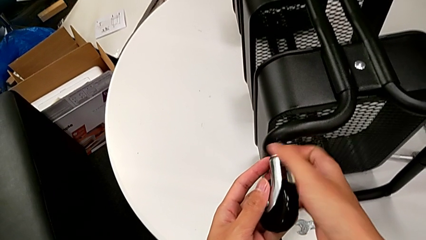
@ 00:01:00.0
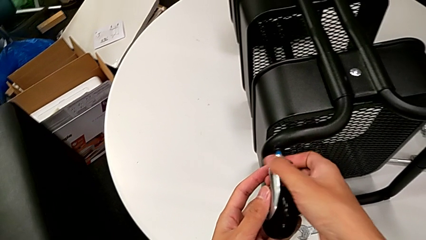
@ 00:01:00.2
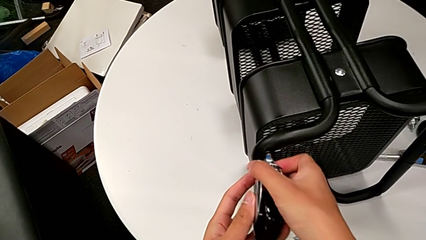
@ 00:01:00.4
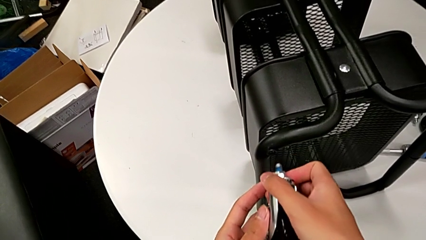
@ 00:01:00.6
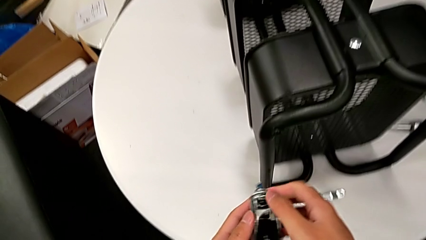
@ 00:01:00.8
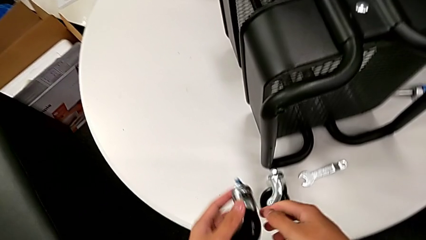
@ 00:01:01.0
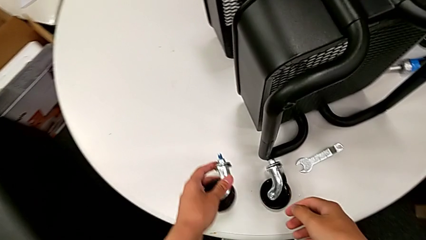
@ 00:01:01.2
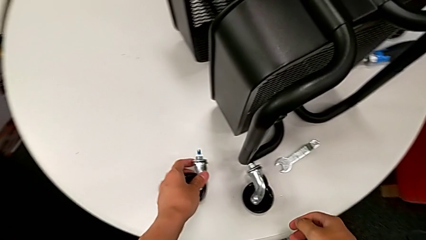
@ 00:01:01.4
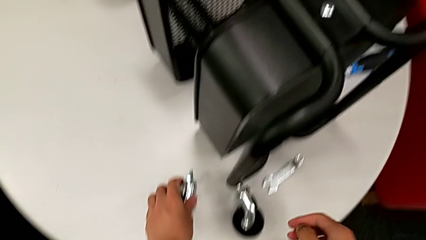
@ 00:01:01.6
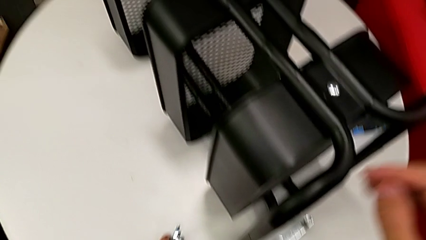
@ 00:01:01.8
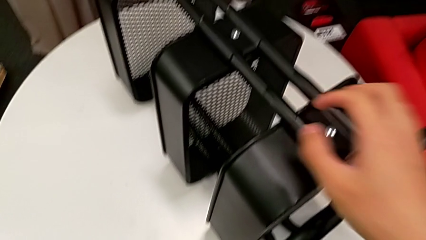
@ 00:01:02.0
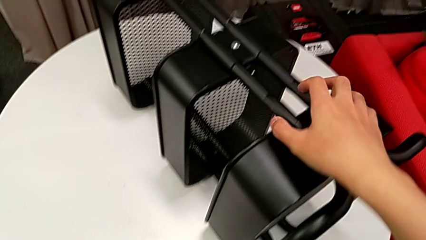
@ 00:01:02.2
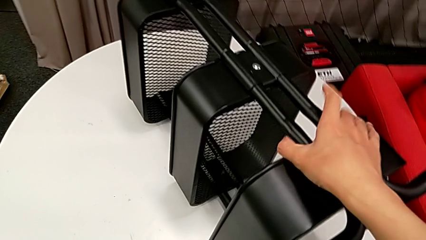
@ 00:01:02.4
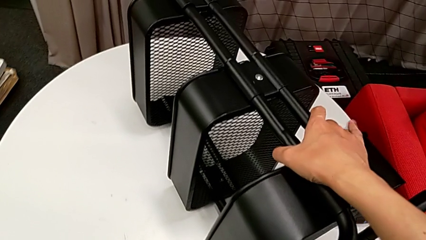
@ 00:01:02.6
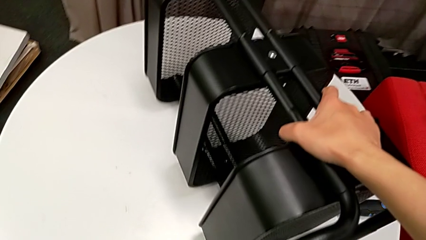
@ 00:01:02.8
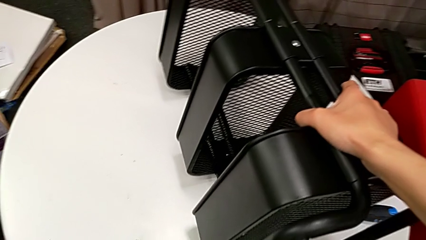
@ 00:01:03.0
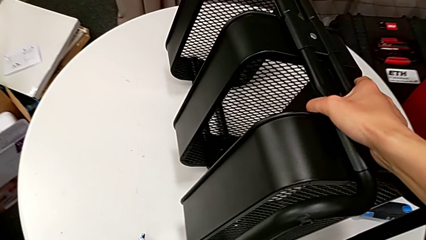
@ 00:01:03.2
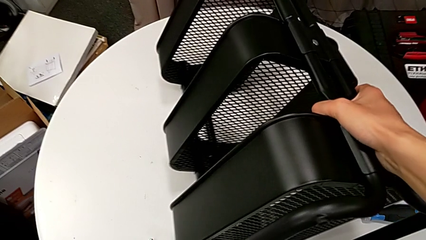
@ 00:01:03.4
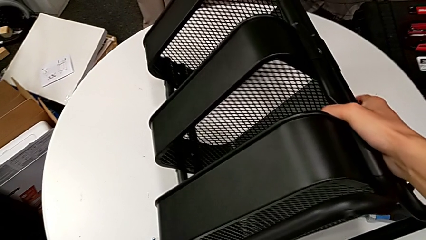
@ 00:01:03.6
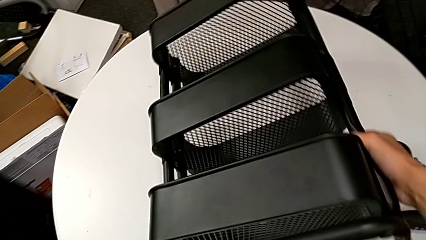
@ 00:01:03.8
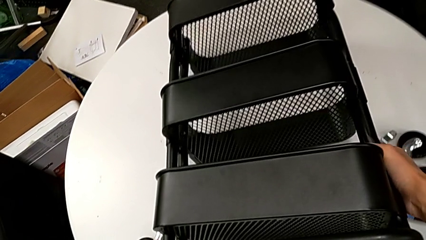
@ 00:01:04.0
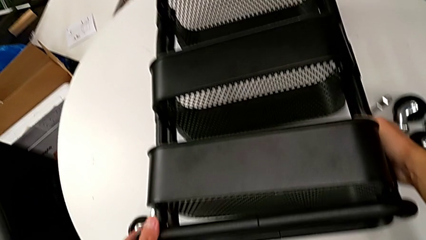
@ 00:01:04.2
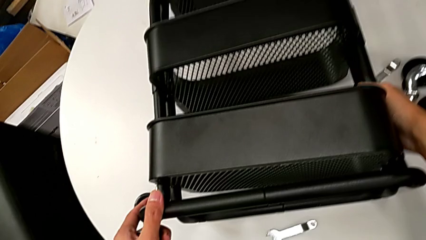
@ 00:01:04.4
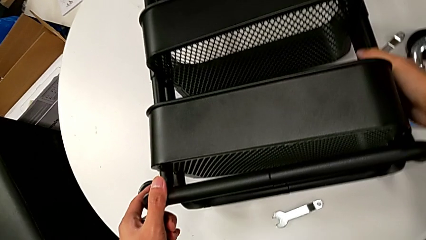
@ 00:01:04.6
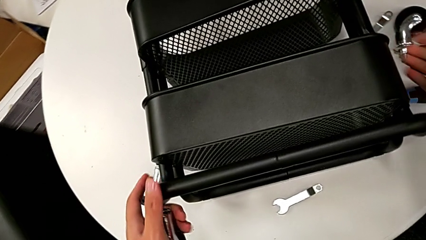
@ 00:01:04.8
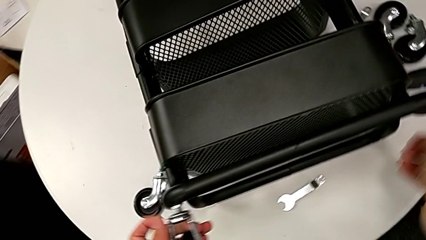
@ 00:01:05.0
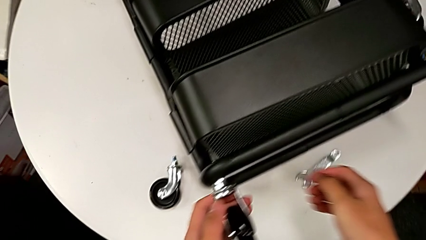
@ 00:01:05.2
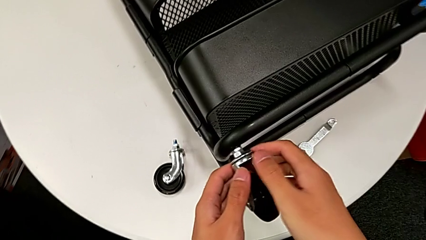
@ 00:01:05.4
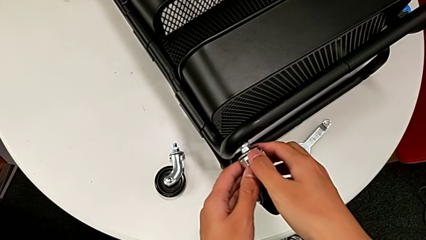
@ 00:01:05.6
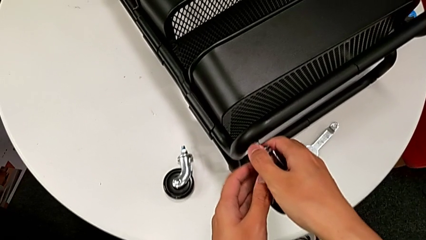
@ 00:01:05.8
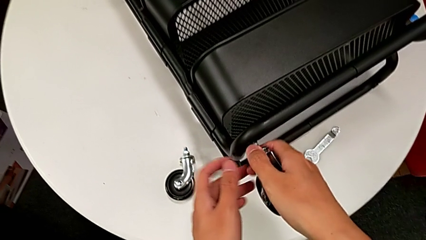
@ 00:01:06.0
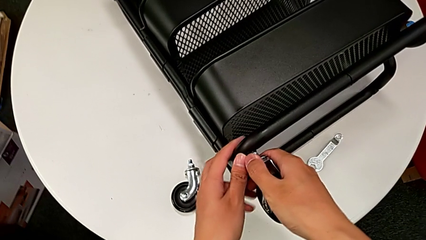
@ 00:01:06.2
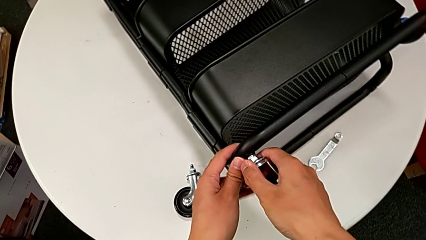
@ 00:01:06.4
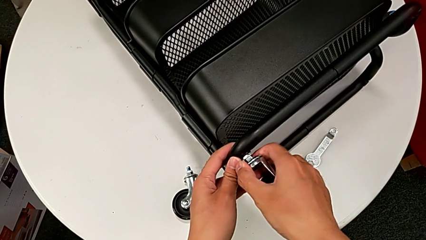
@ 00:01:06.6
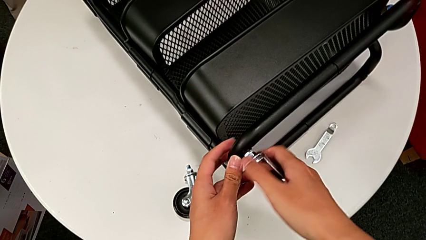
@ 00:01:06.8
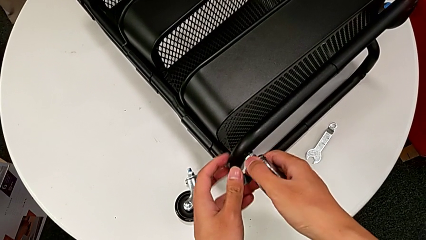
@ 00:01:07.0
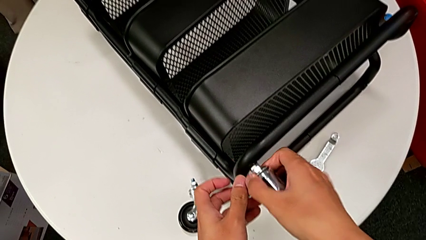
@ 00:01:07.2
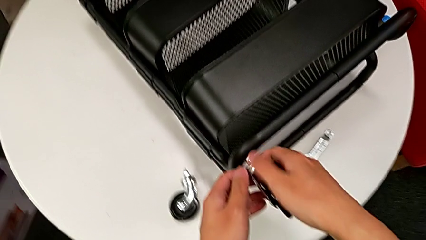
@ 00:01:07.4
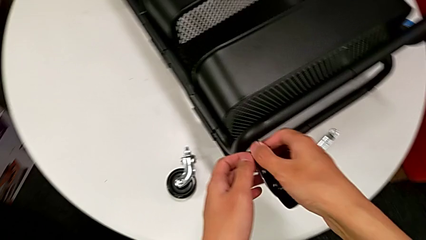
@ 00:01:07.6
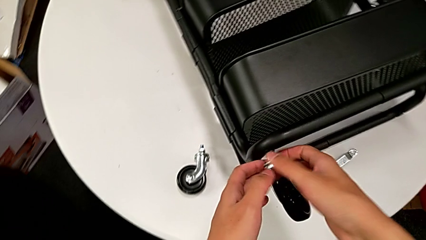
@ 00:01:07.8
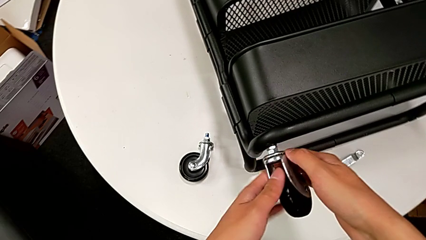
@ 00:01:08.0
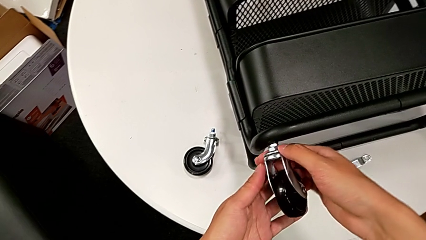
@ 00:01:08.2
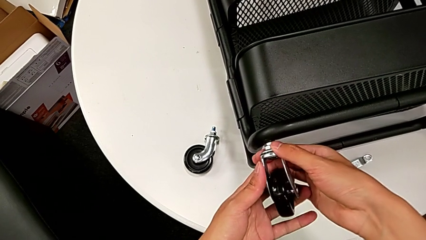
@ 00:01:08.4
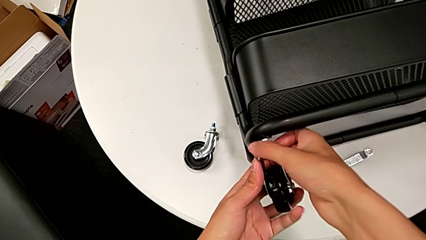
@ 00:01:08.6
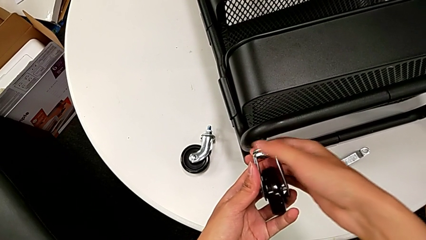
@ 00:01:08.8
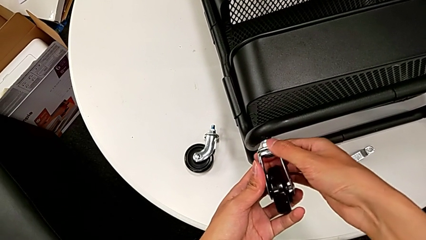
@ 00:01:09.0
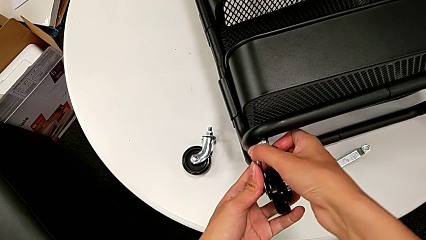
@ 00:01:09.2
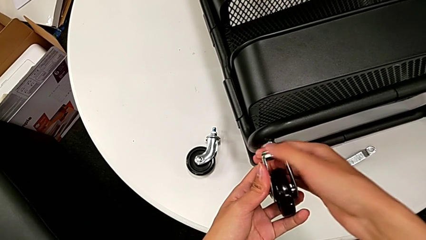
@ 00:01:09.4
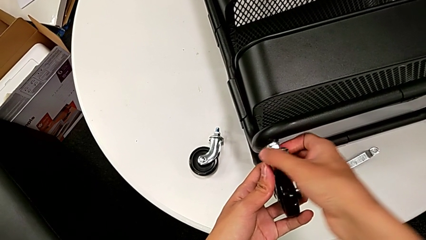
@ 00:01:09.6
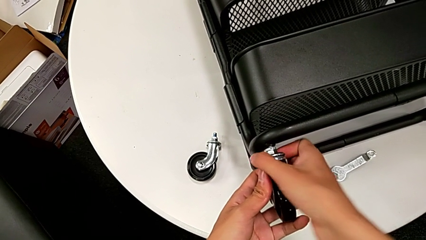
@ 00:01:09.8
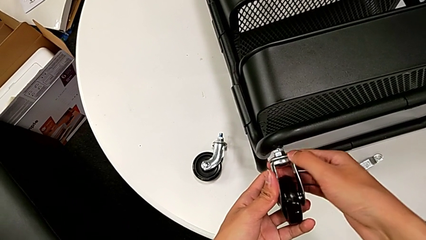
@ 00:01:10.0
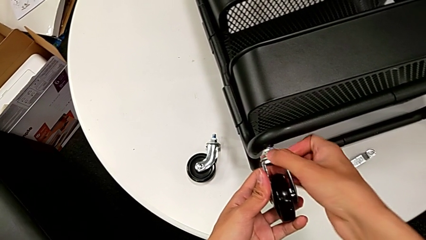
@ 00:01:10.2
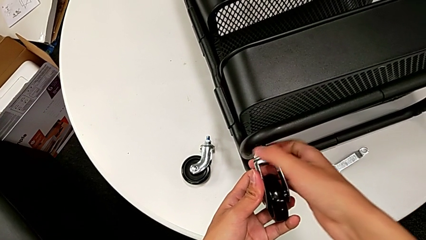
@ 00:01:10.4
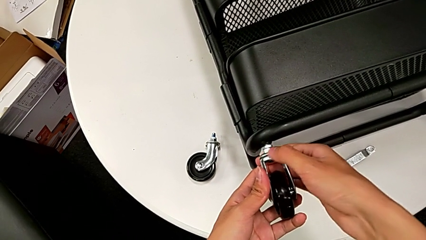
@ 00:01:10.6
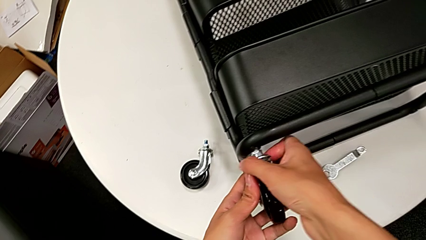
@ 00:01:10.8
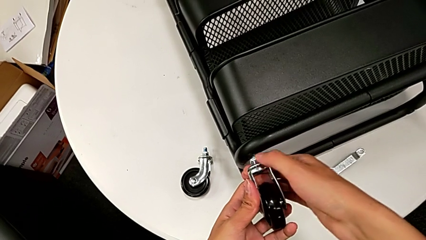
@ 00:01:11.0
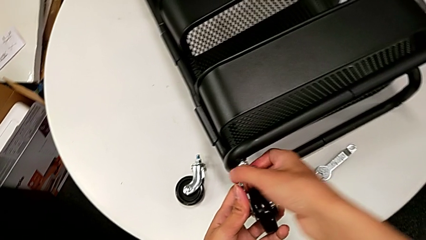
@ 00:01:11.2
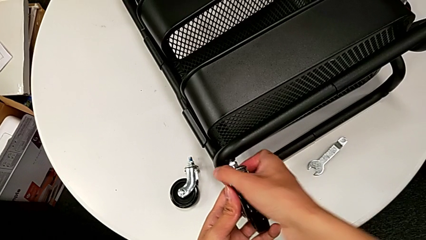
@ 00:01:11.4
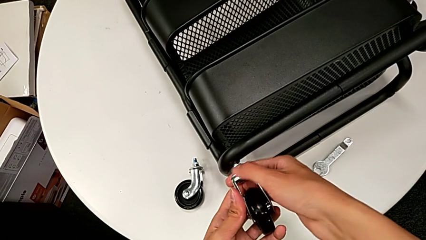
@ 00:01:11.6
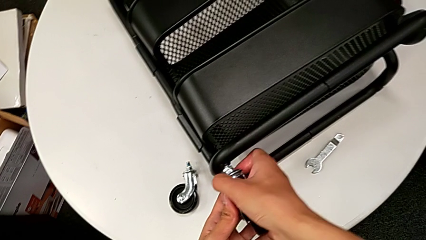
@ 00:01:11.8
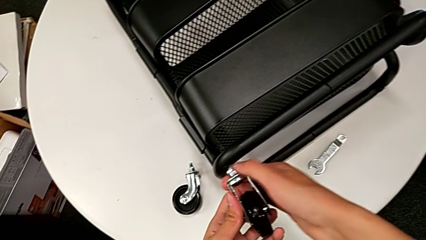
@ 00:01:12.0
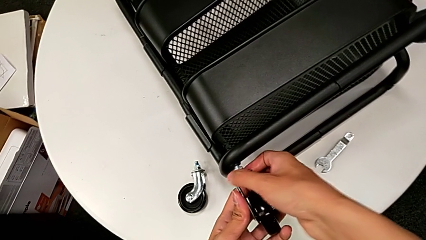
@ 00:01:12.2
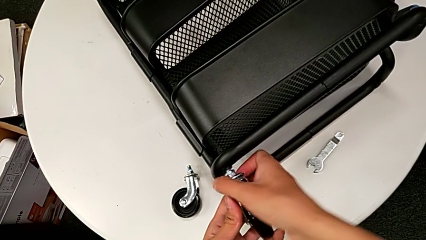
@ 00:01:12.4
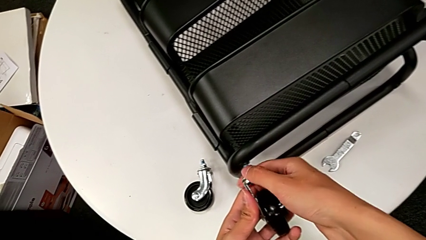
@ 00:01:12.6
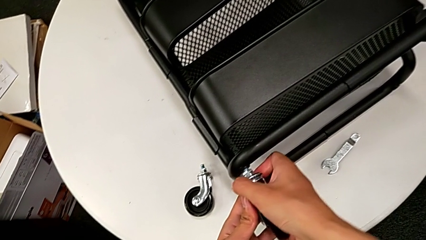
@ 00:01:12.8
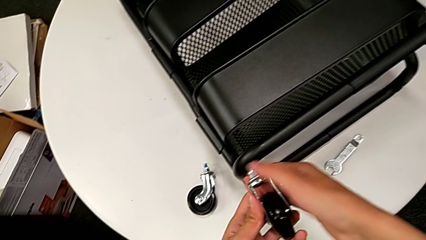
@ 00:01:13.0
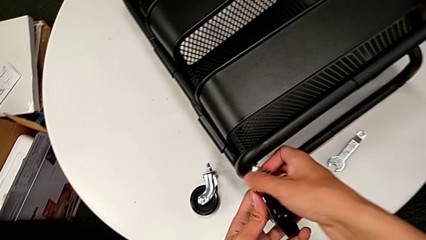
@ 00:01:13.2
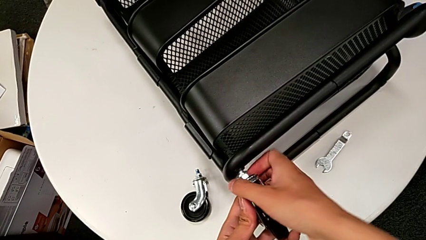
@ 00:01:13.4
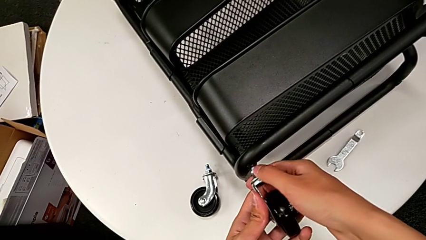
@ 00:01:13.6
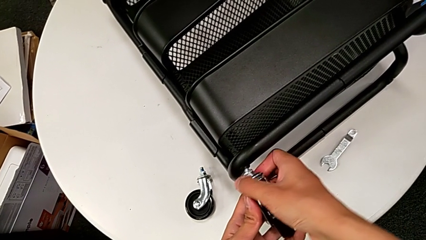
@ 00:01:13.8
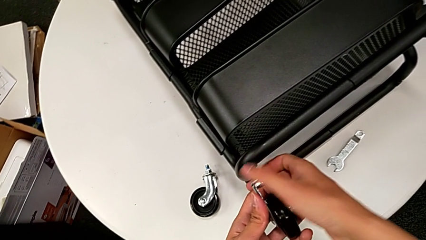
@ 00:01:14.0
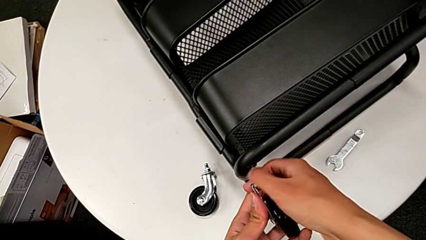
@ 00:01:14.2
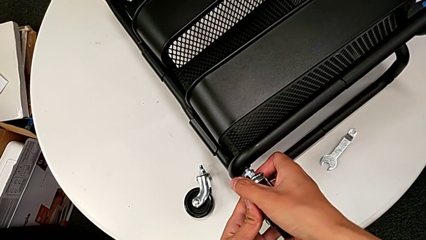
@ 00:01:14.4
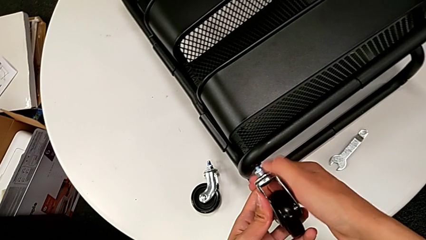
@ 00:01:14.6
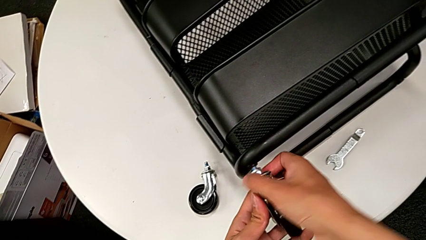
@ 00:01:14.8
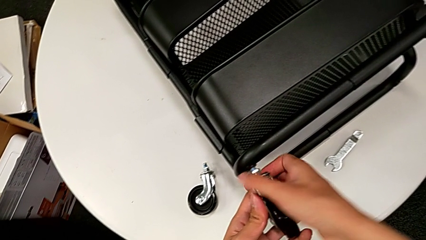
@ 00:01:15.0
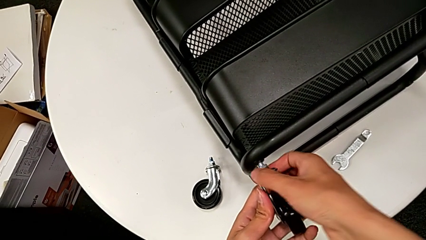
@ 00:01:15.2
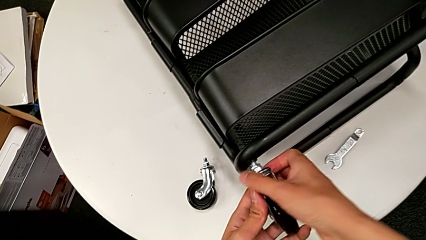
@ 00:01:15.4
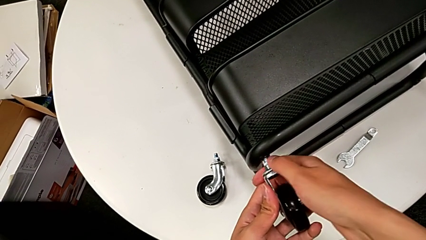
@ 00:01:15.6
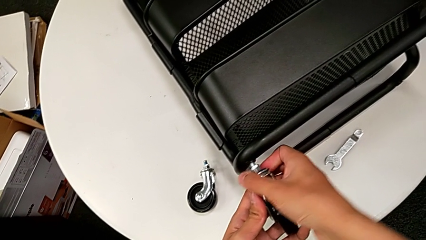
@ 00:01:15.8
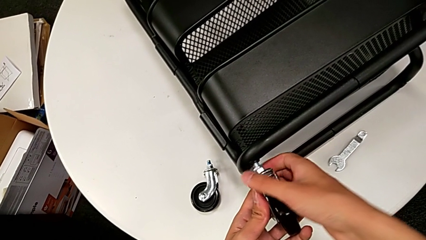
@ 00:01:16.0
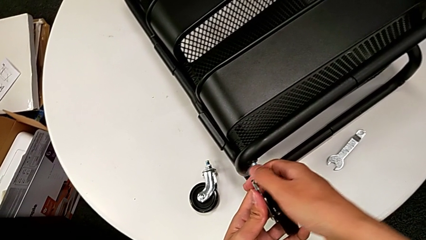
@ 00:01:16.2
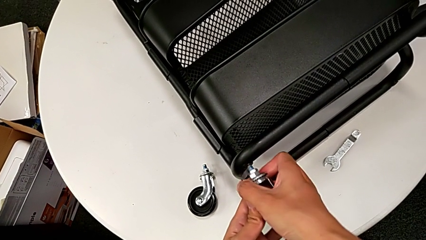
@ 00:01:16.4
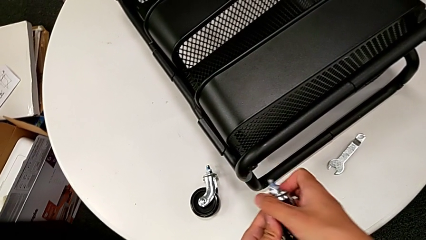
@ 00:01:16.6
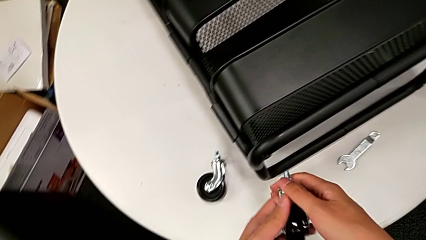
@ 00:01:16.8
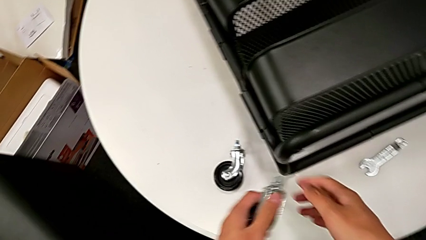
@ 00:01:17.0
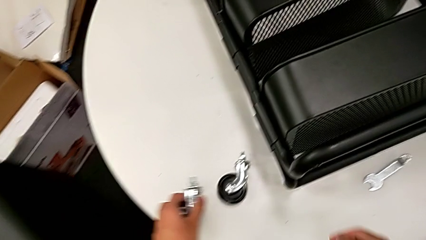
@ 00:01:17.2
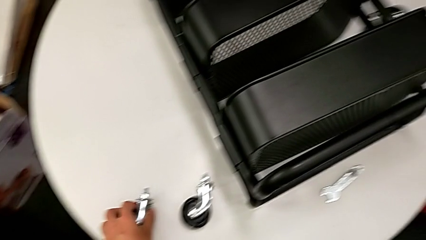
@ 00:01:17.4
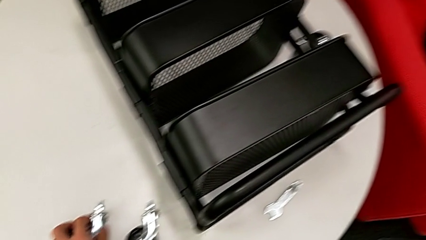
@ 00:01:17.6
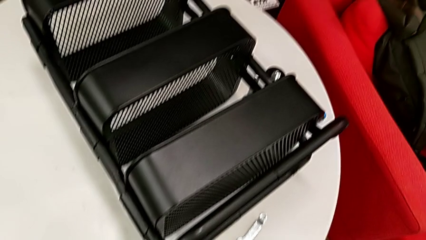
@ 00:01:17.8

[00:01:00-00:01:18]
The camera wearer is disassembling the wheels of the rolling cart. They disassemble the wheel, place it, grab the utility cart, rotate it, grab it, unscrew the wheel, disassemble it and place it.
